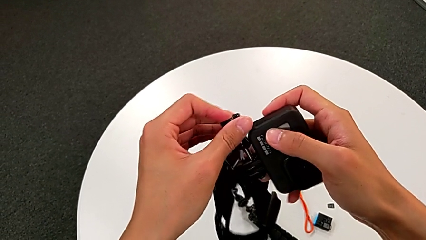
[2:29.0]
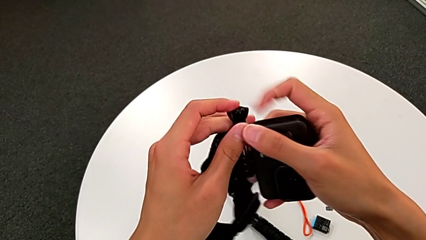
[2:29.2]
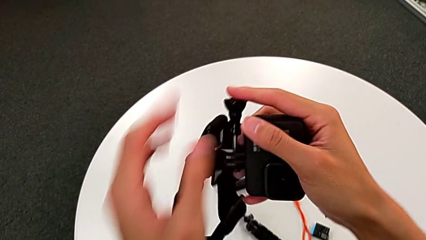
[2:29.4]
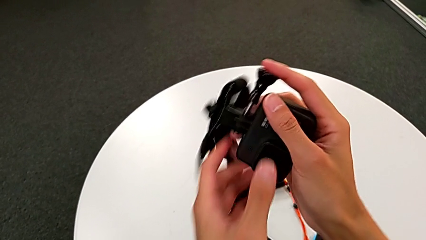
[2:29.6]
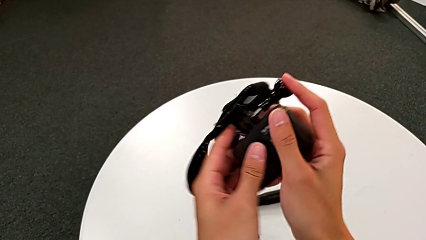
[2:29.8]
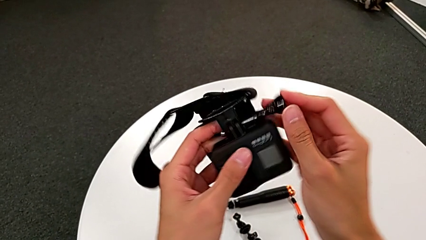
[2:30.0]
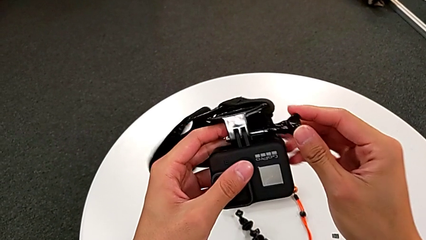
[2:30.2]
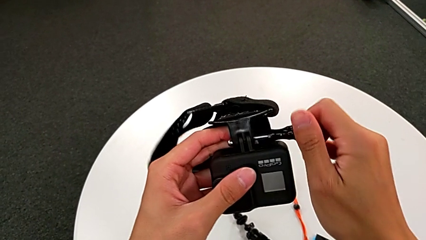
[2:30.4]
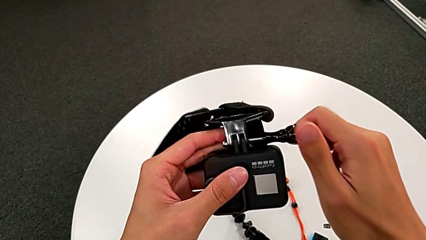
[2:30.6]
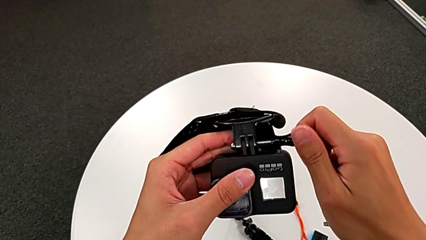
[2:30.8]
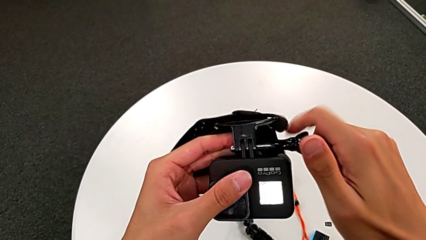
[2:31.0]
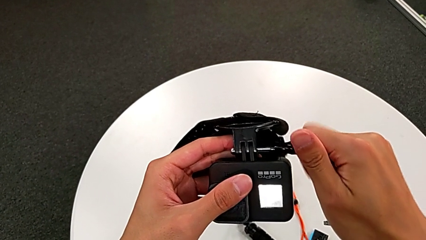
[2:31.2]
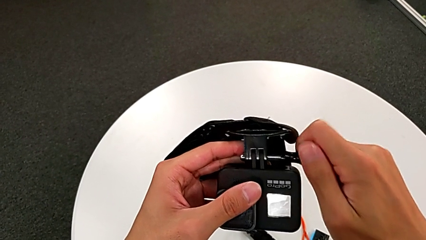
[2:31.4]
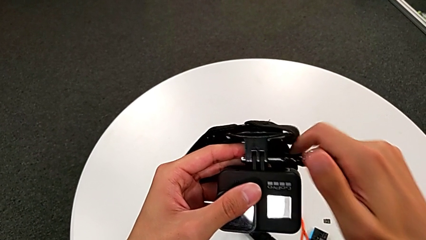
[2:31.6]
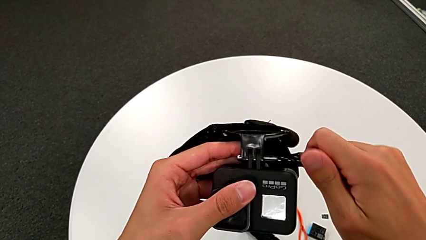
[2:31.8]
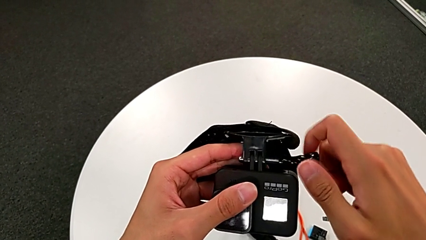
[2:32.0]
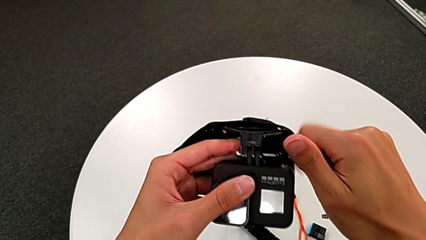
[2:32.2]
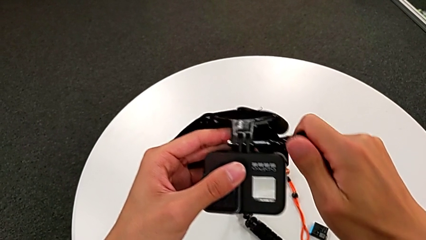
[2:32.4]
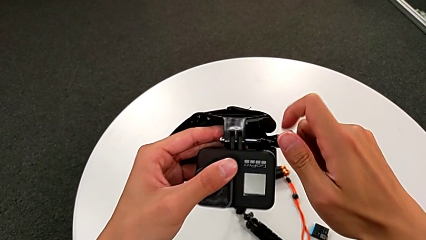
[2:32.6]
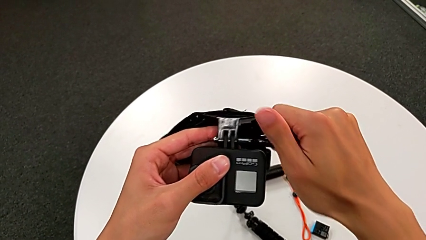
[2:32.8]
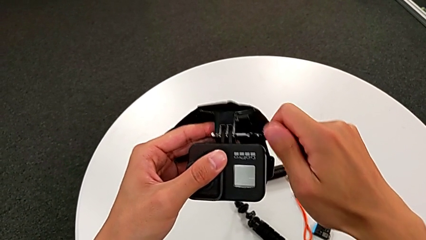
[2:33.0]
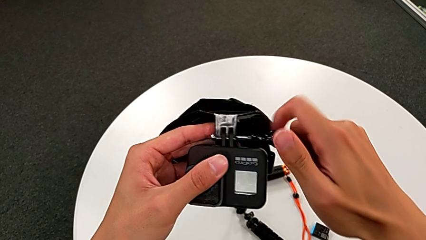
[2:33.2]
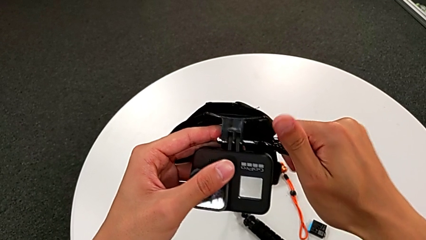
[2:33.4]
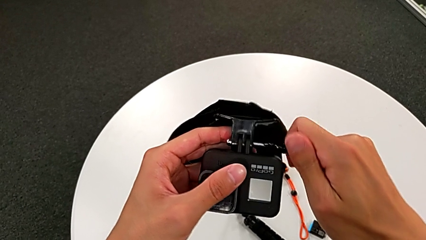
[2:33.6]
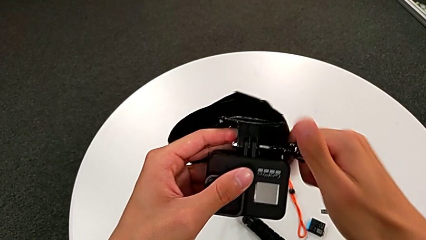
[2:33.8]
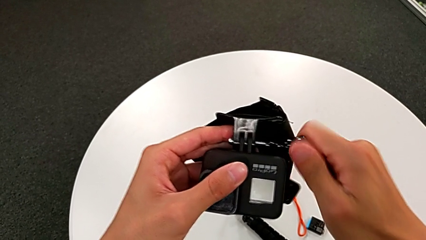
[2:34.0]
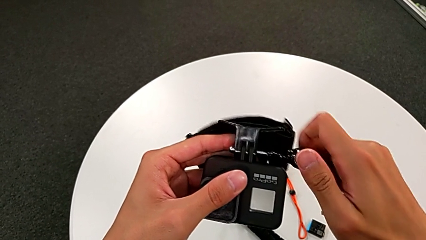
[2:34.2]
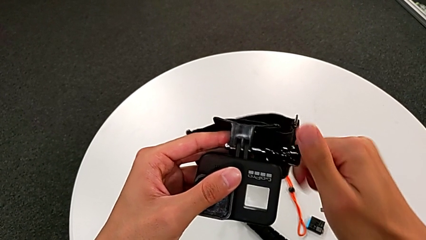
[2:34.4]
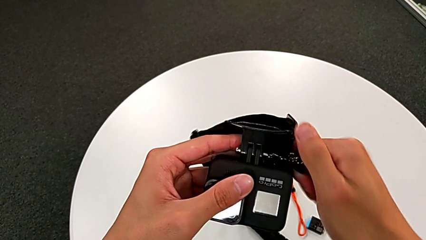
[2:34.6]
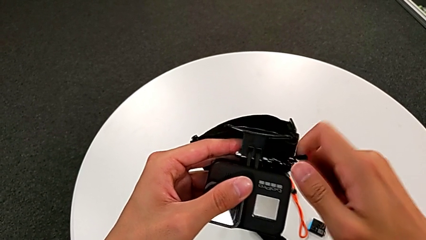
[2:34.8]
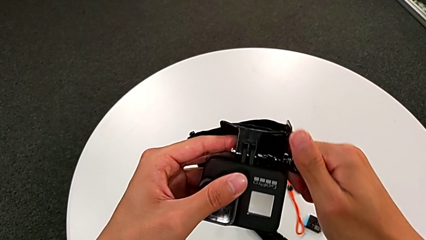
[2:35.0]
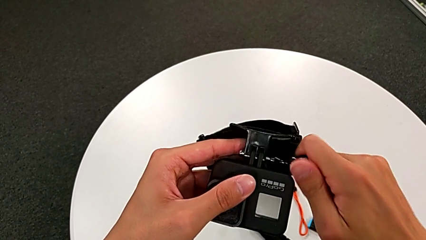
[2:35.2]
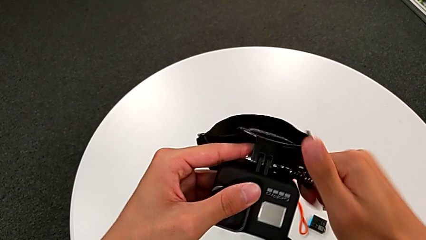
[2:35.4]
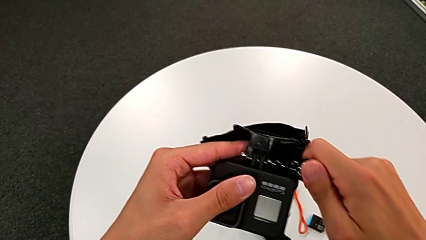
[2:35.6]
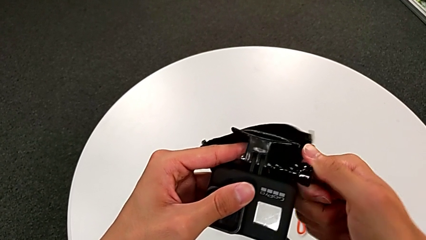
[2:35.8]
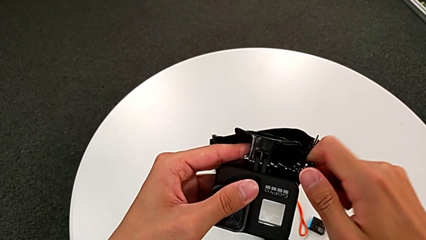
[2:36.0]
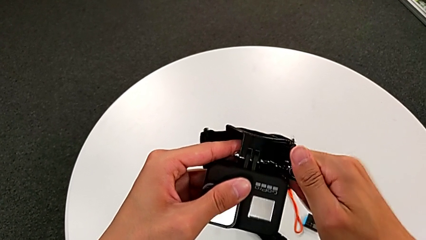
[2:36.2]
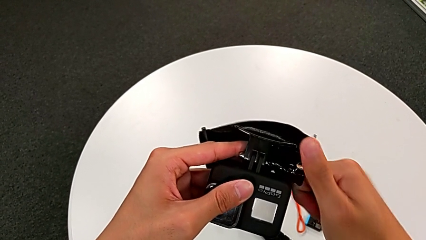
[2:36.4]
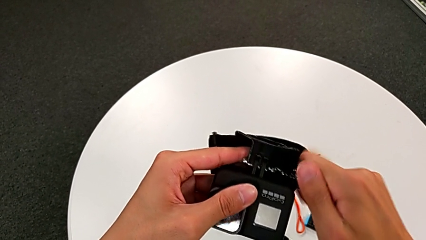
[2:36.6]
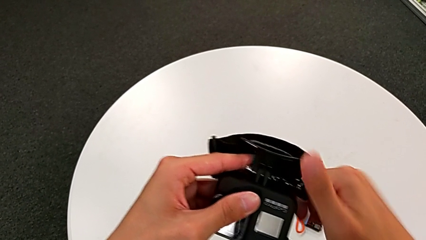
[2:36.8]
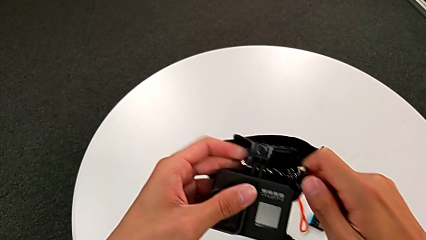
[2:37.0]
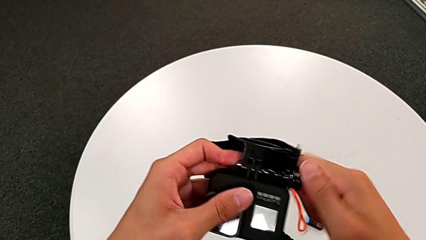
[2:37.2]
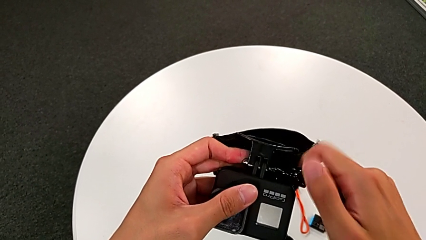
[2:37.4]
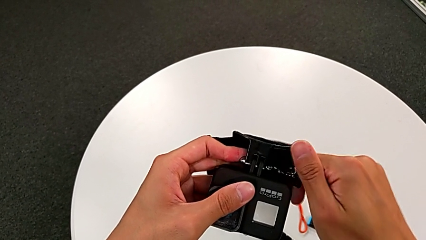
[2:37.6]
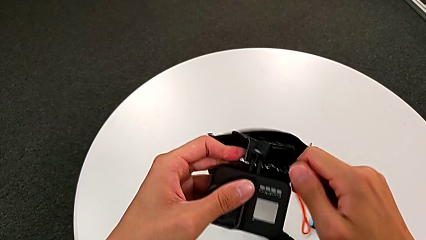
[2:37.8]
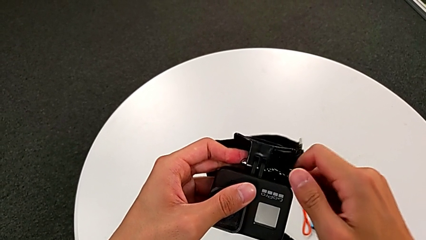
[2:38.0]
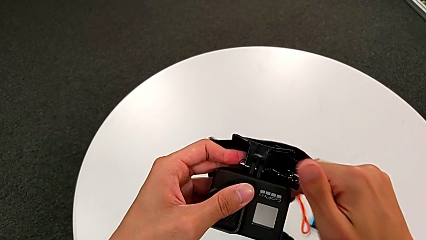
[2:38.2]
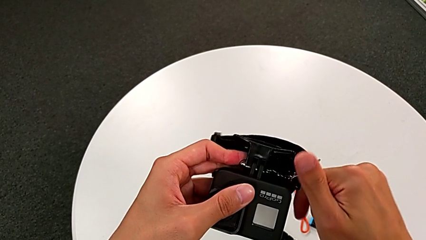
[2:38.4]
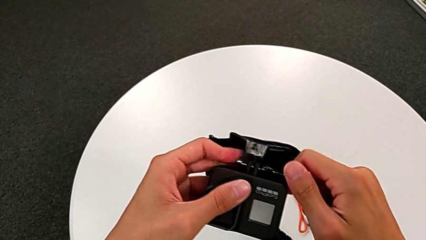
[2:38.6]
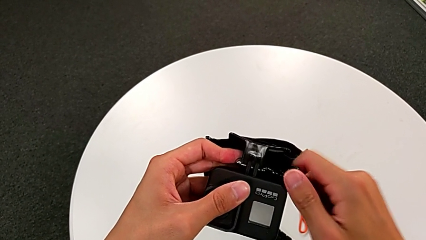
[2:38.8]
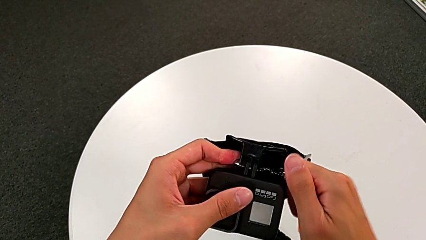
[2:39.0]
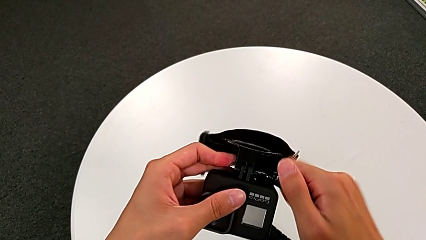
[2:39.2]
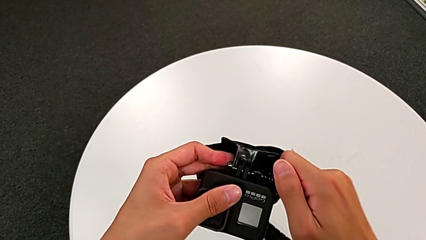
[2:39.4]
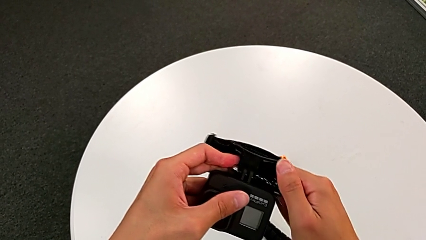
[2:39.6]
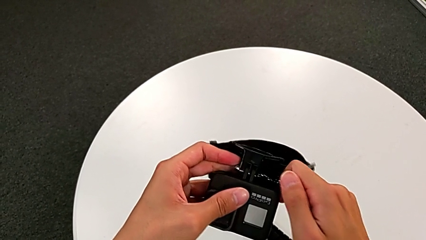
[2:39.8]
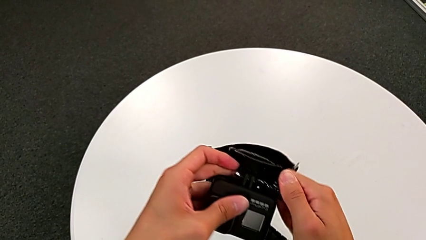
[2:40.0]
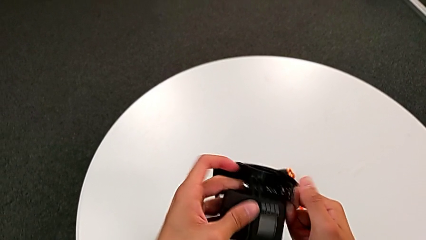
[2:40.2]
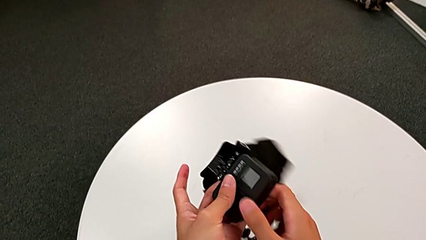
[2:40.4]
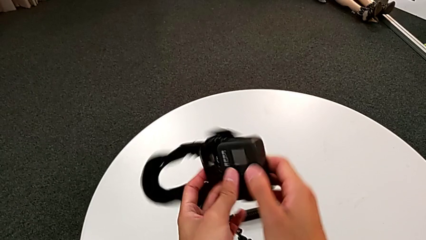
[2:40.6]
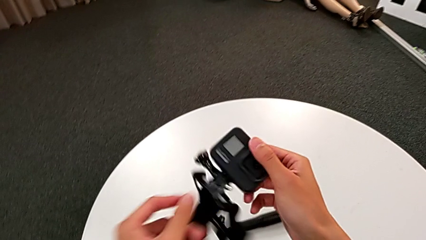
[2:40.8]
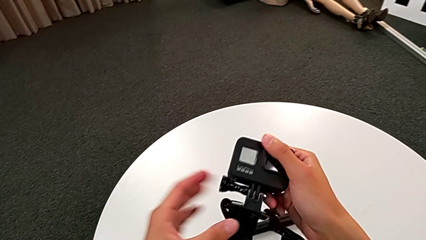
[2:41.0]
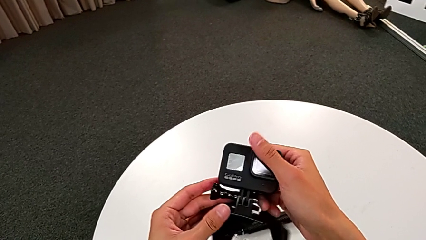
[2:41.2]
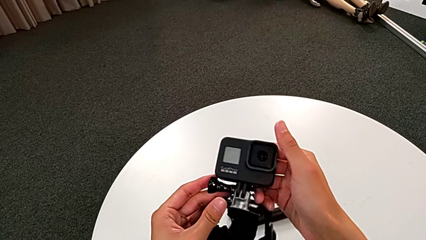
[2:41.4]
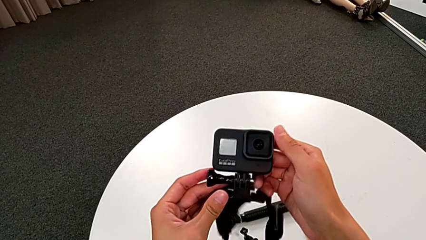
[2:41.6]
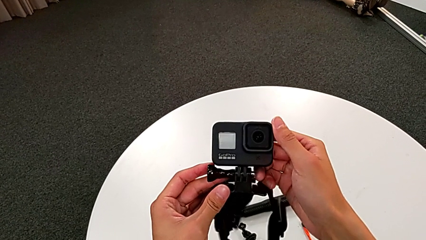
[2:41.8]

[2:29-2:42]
The camera wearer is assembling the GoPro to the strap. They keep screwing the right screw.

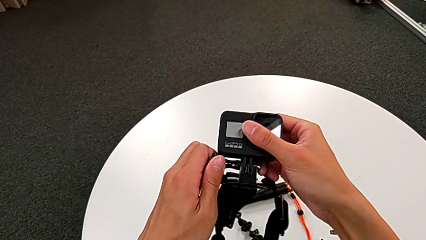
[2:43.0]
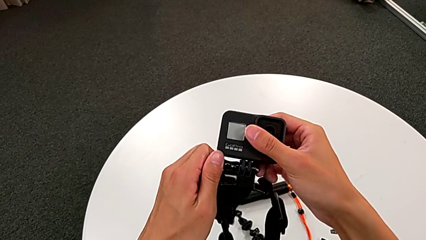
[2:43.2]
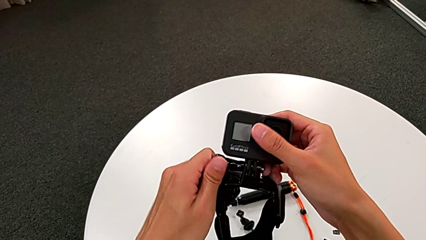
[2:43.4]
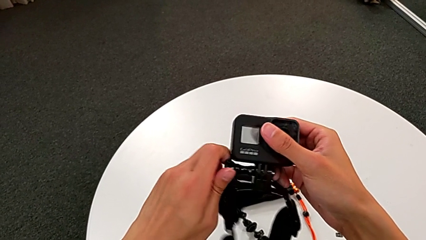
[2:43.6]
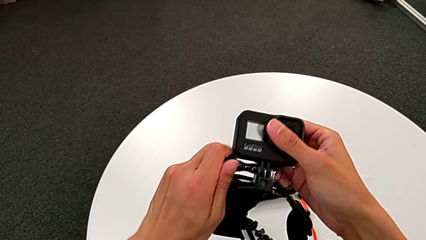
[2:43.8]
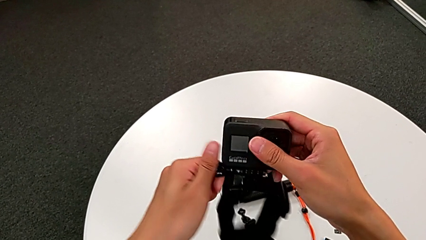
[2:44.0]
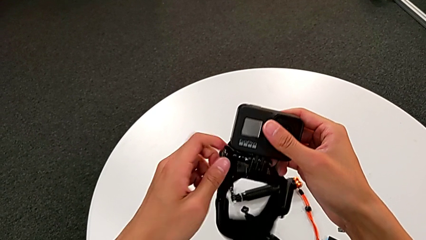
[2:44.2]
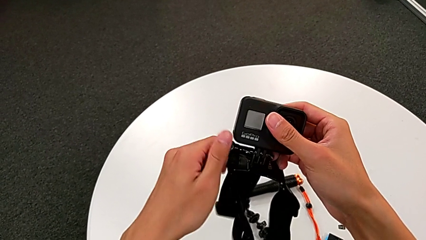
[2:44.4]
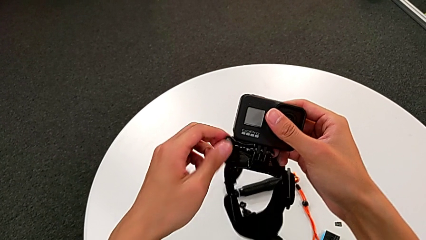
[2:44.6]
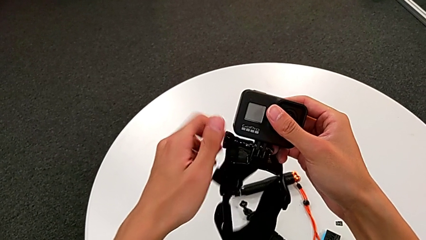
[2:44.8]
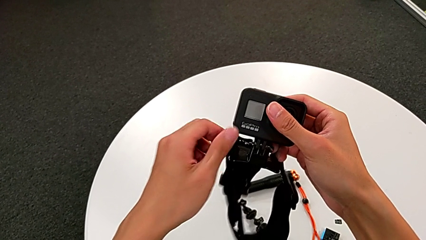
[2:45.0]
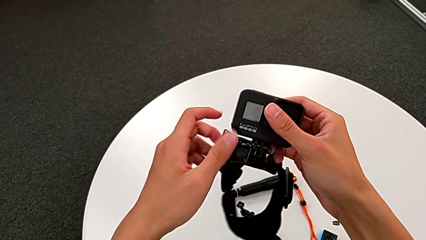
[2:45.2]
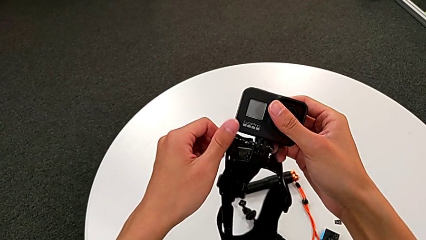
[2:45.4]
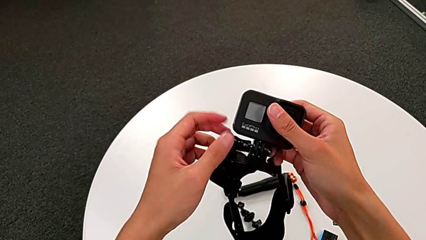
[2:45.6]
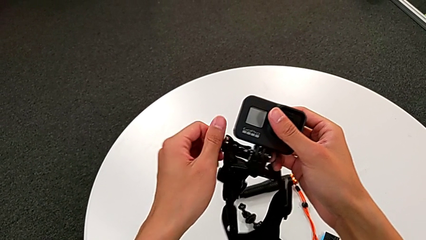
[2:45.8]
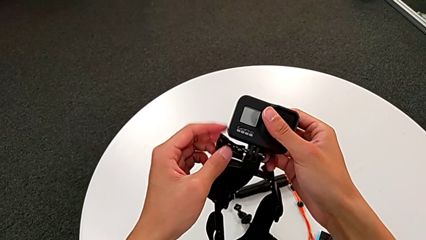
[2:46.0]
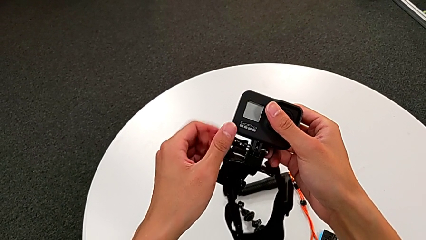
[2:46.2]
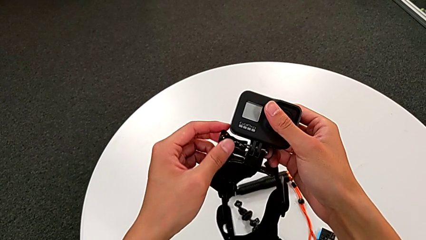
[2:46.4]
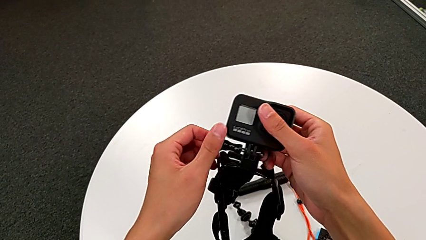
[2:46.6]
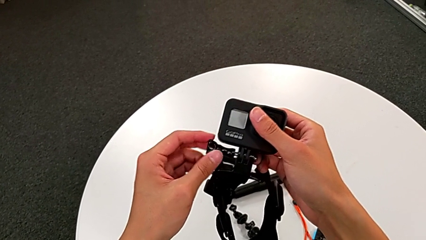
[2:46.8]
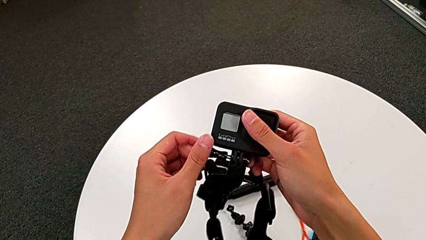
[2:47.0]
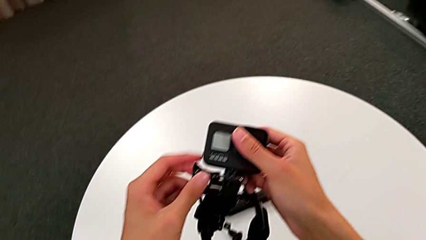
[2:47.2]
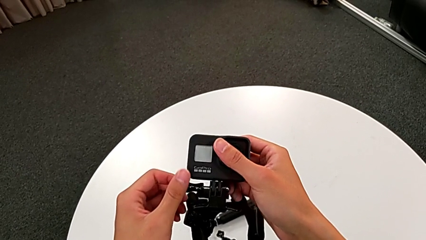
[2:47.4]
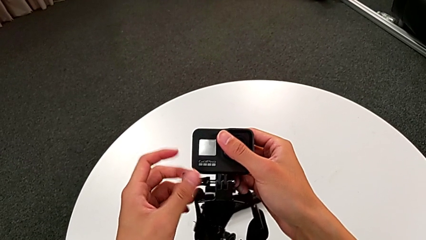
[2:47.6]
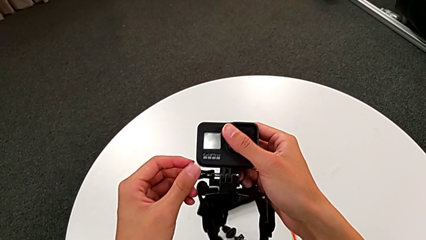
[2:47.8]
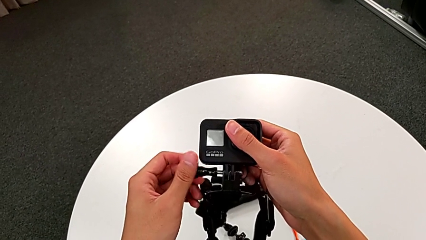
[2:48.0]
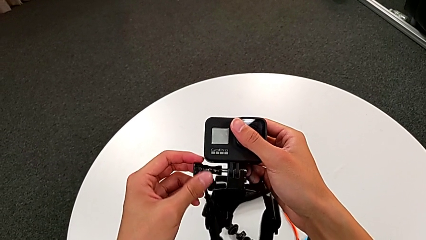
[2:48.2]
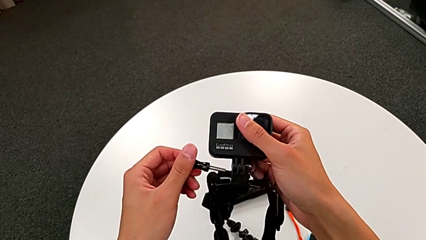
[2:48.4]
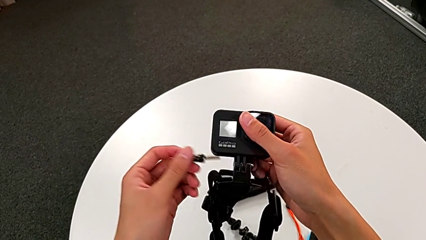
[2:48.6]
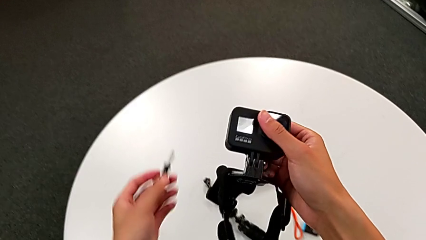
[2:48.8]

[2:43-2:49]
The camera wearer is disassembling the GoPro from the strap. They unscrew the right screw.
